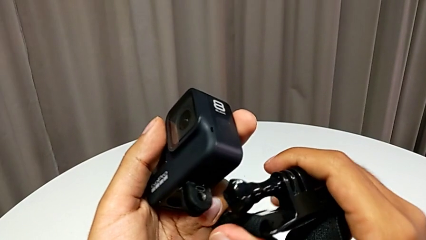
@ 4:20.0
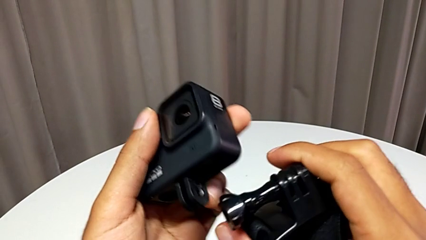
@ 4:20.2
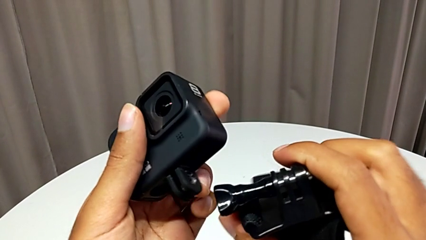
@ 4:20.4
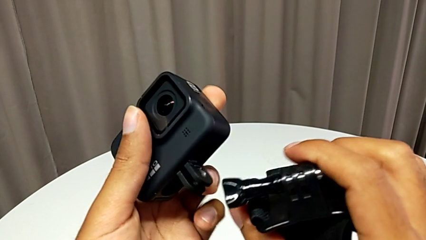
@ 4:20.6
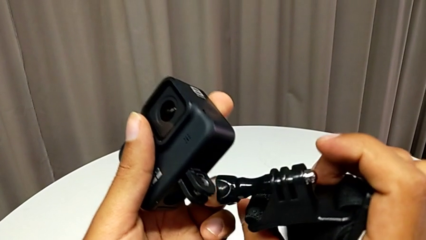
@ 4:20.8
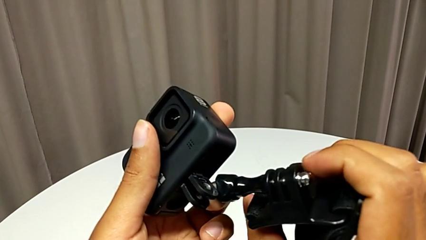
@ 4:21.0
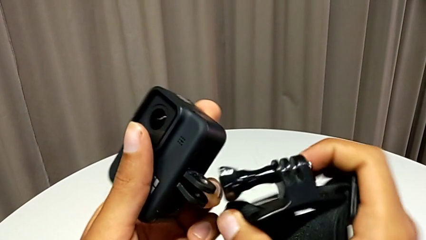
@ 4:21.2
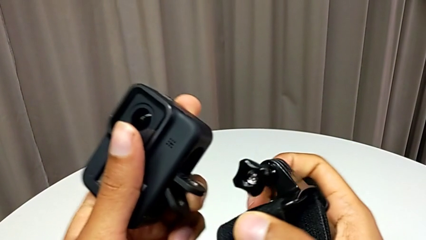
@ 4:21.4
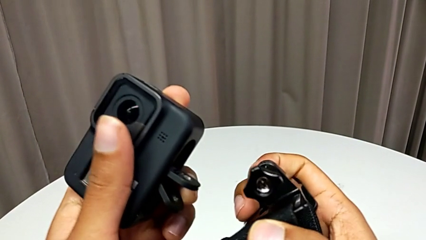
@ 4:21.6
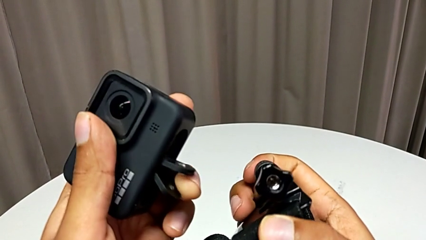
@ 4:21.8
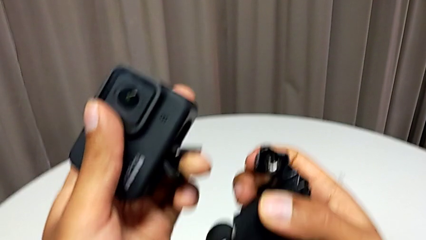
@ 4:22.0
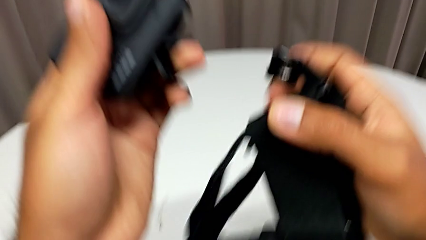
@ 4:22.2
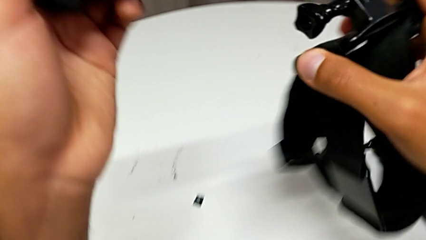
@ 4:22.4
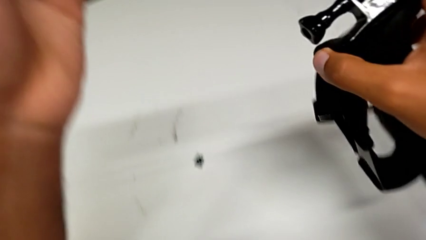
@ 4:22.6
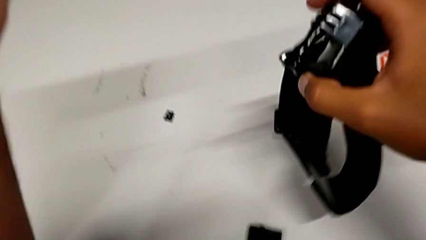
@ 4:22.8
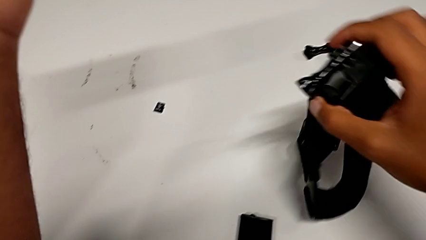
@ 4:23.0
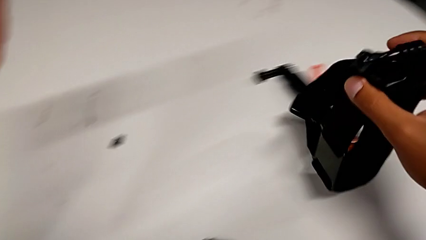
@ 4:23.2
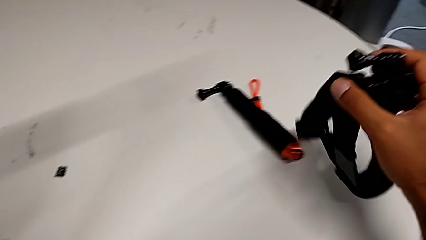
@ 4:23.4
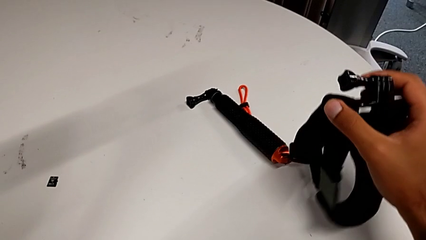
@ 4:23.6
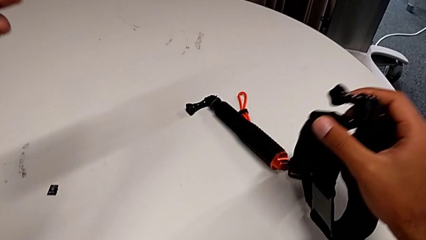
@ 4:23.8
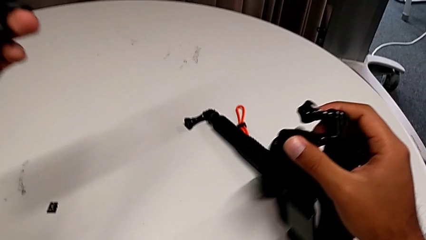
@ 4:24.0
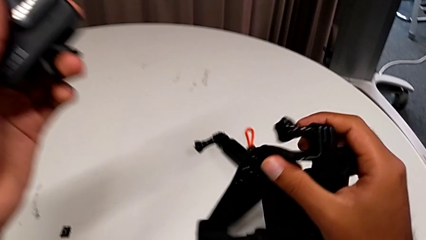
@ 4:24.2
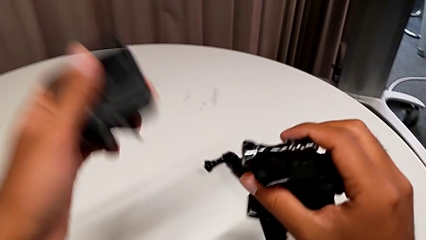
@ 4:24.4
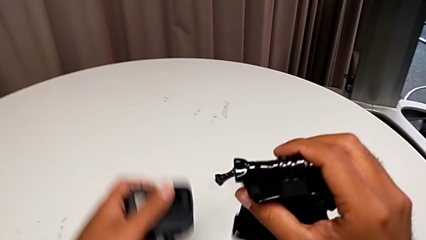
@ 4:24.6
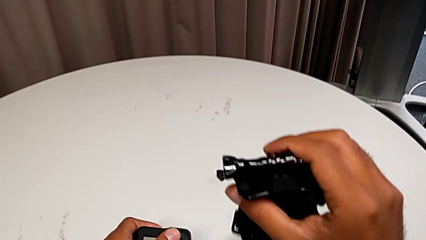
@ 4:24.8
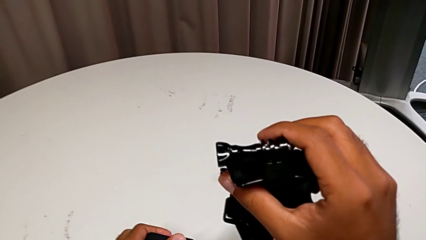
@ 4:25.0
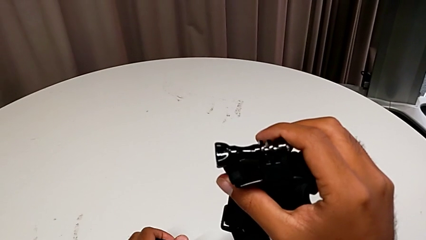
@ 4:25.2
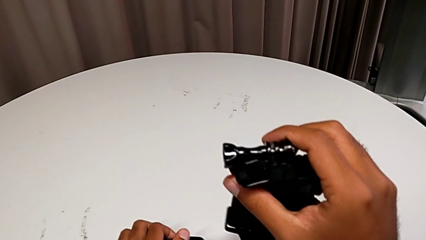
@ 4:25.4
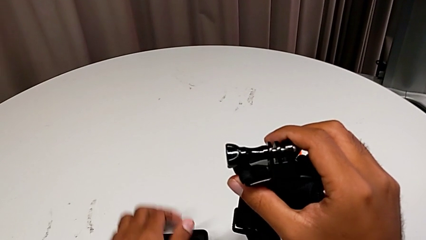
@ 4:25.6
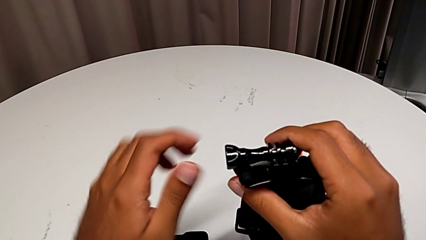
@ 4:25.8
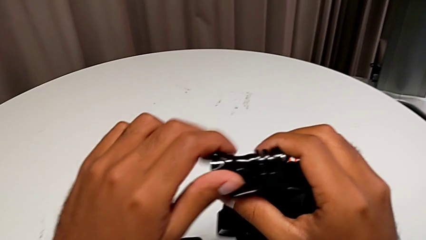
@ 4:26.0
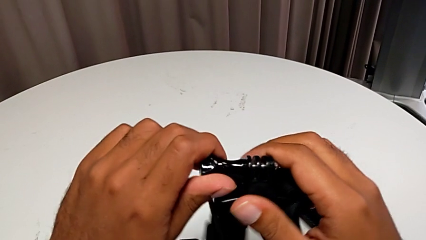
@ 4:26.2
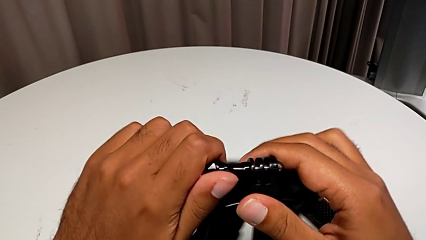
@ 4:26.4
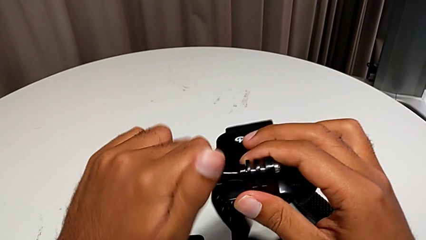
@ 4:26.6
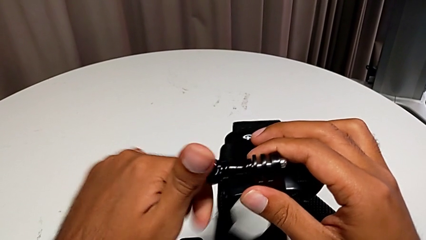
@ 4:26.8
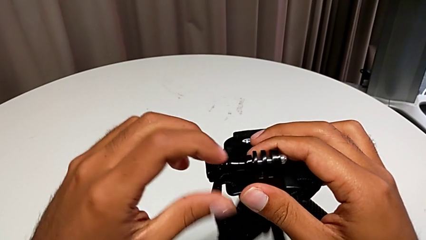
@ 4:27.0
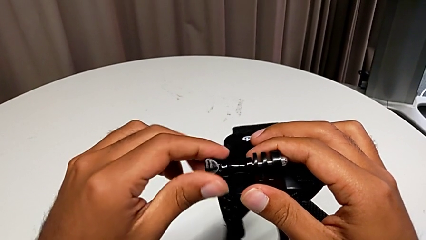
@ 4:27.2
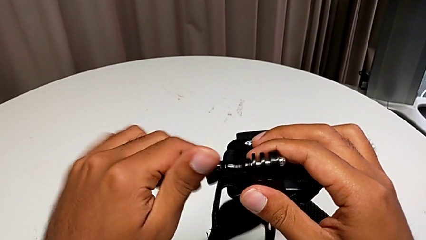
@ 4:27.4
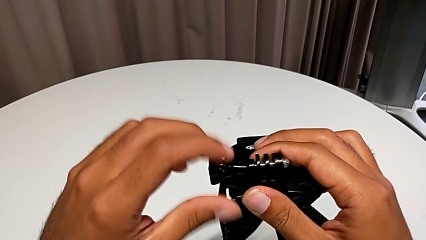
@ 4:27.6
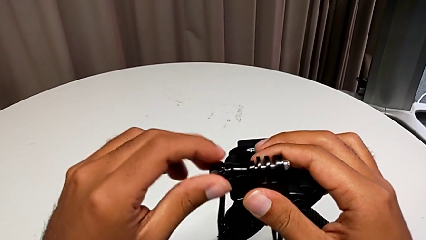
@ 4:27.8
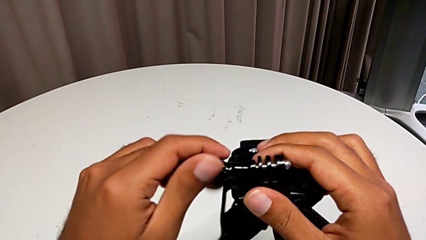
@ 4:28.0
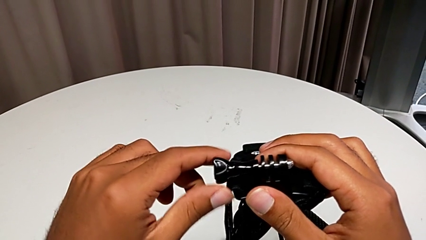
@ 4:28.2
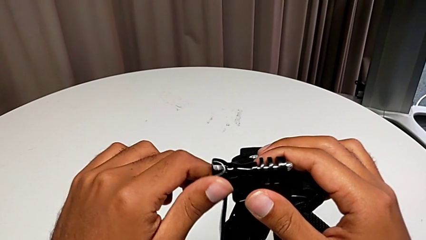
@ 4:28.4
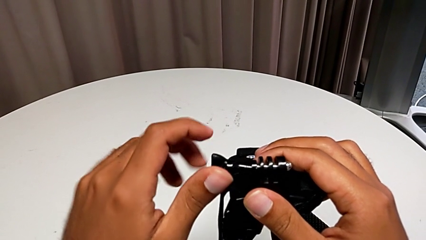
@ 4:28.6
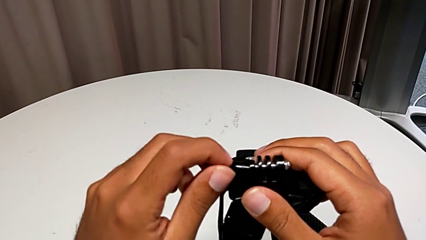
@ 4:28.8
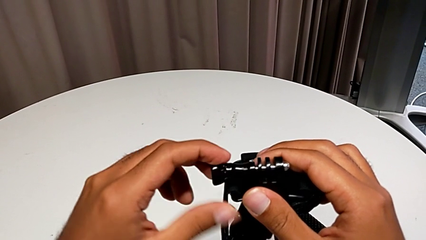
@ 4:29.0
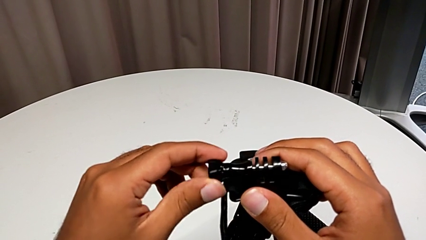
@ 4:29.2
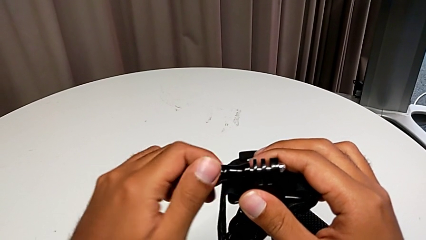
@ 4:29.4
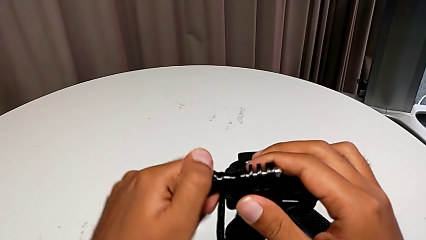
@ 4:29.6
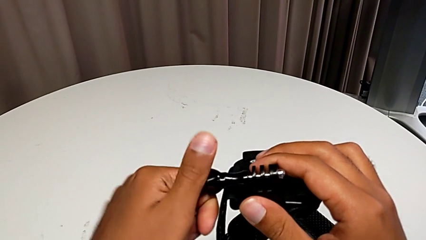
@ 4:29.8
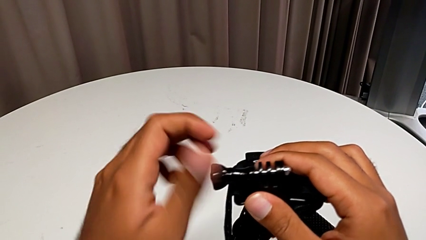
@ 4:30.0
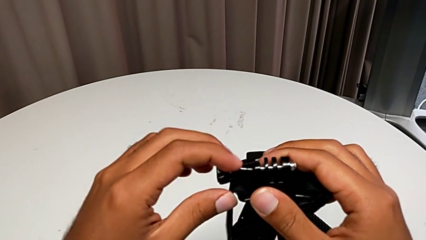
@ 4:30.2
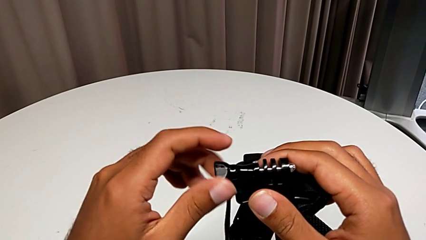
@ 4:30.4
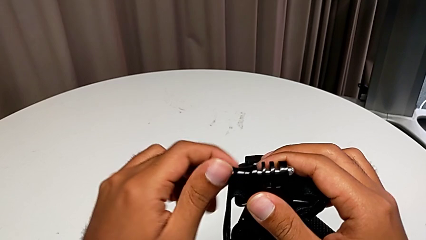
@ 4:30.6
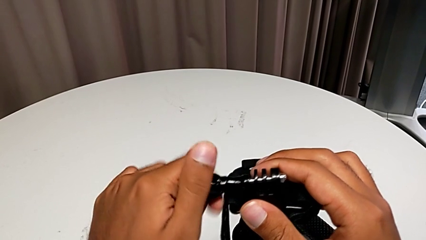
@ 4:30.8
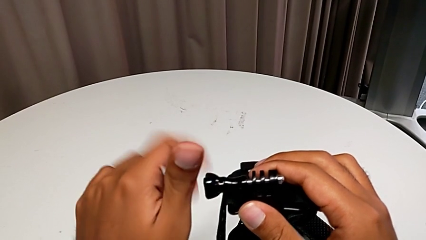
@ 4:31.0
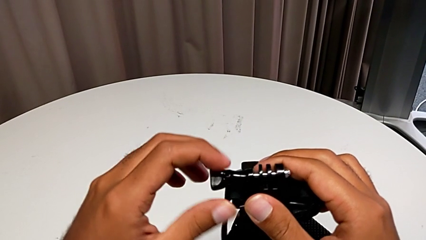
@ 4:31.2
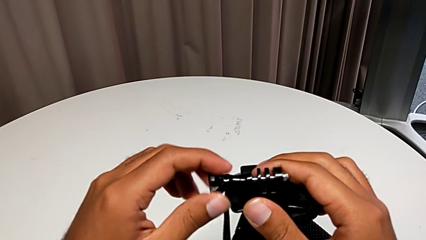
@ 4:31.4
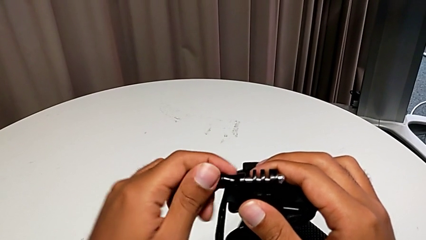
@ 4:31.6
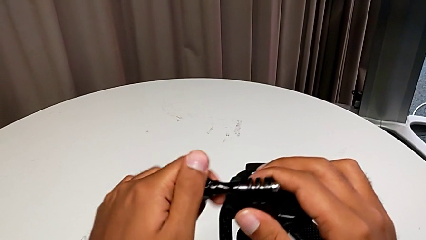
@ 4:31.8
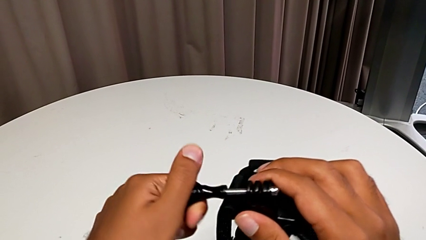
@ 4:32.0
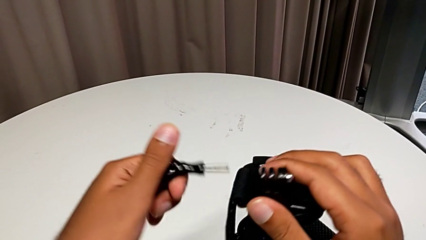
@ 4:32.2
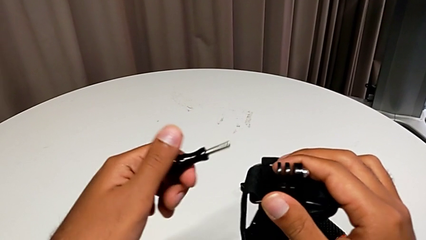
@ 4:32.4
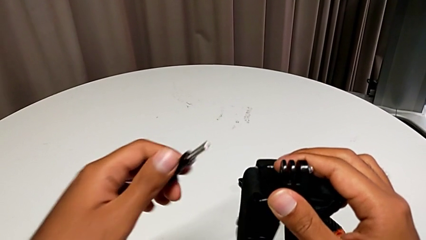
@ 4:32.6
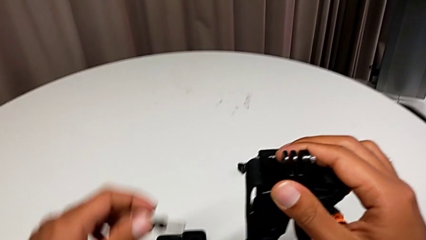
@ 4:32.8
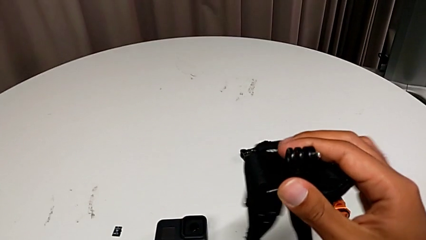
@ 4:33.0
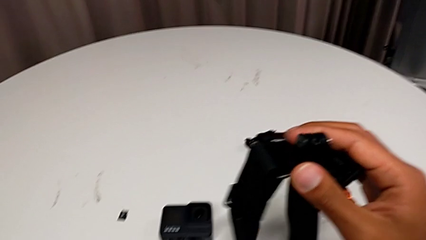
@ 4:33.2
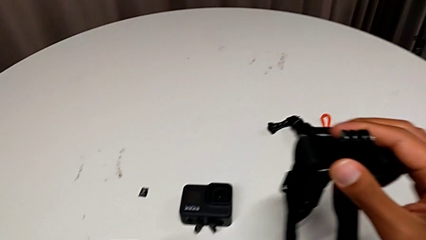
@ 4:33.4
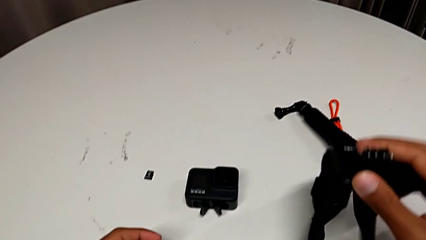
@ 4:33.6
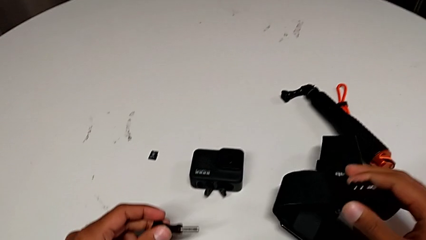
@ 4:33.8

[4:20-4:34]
The camera wearer is putting a strap on. They withdraw the screw.

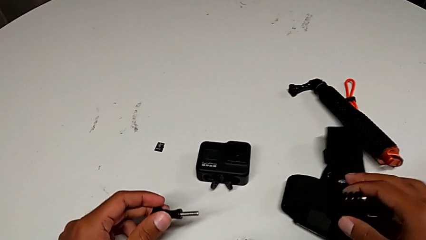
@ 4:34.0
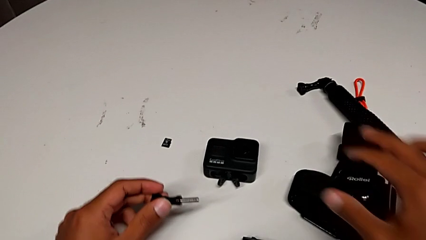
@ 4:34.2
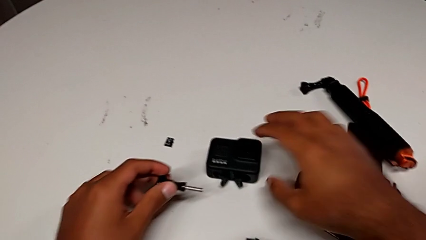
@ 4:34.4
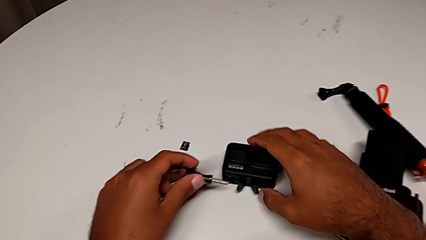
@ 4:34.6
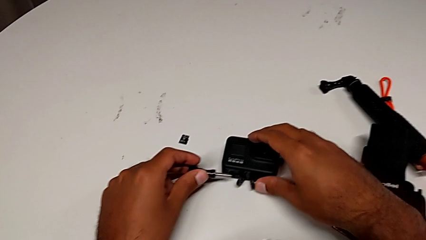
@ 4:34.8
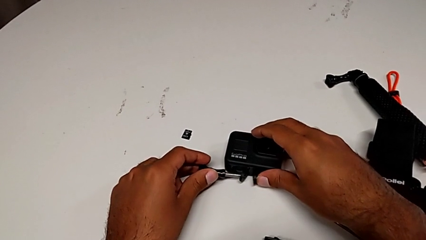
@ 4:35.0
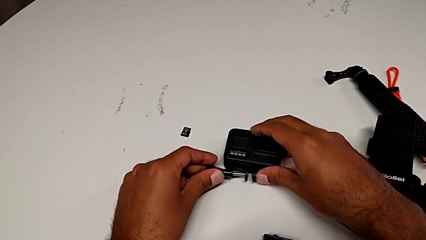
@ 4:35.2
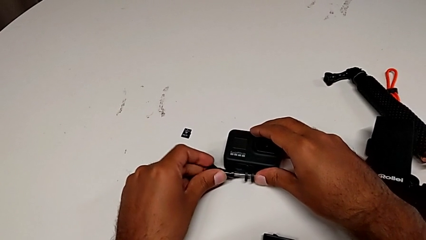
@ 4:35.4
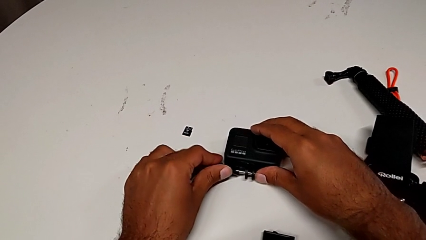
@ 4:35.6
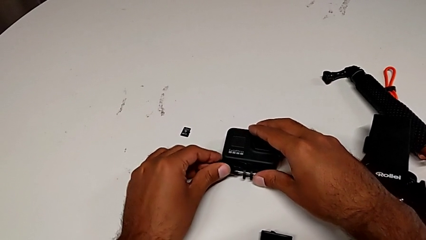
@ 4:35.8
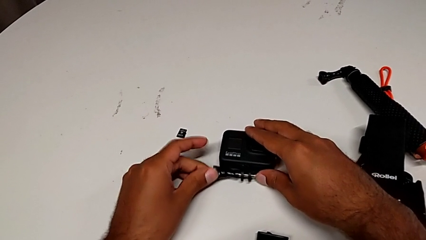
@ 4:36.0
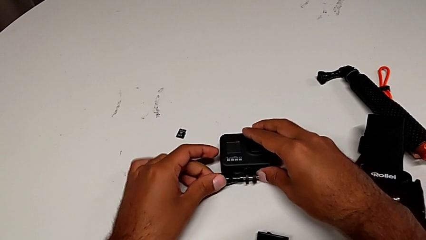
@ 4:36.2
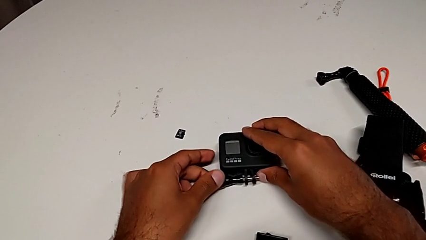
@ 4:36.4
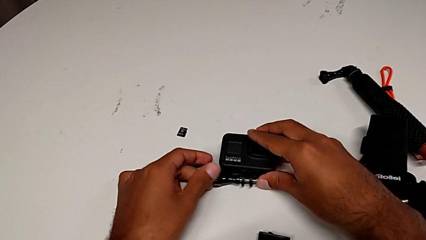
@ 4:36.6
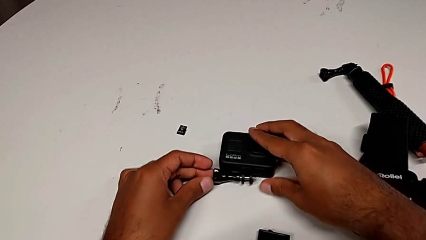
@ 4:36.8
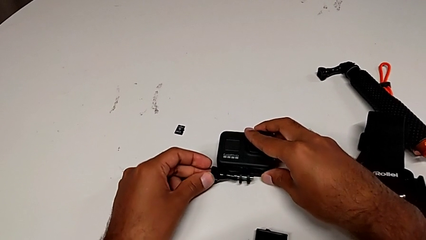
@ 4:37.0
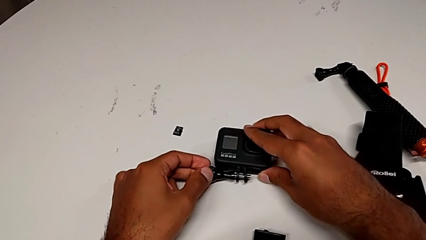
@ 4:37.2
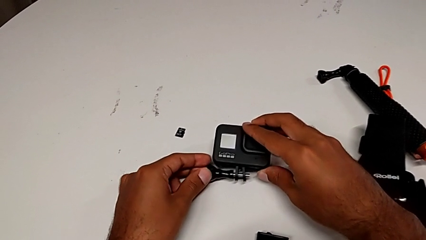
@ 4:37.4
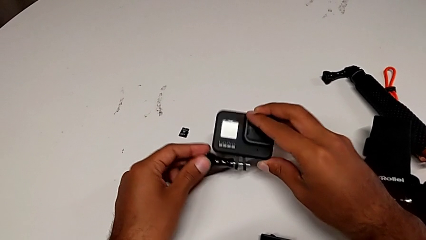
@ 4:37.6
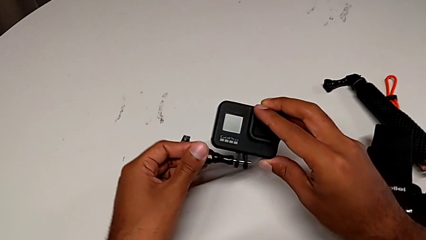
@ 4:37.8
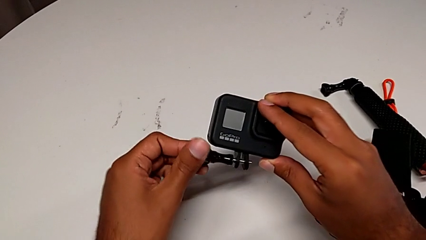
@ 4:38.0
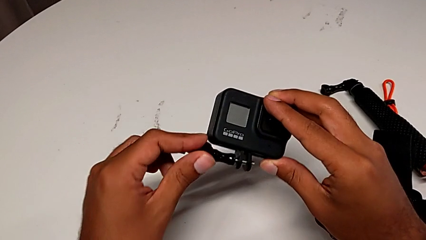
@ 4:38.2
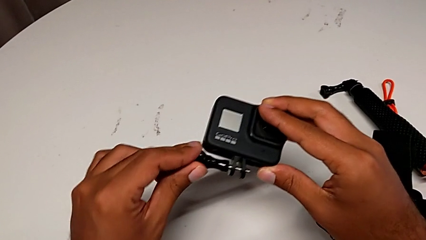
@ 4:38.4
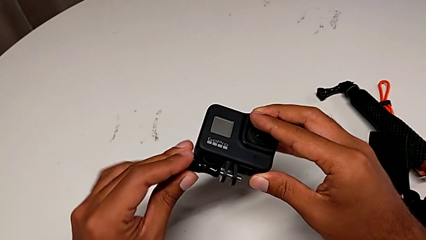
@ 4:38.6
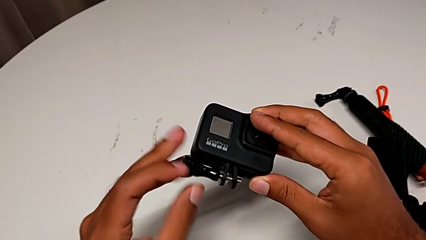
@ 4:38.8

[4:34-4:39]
The camera wearer is inserting their strap onto the GoPro. They insert the screw.
